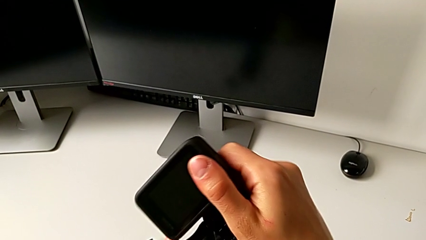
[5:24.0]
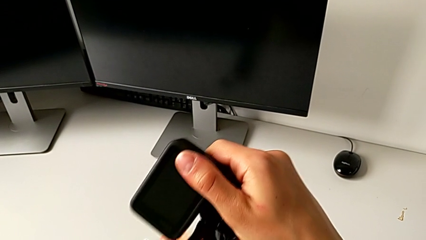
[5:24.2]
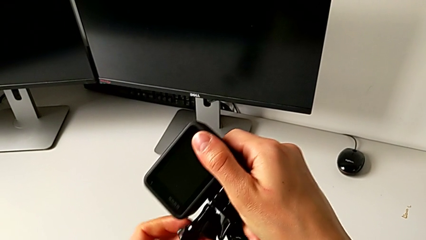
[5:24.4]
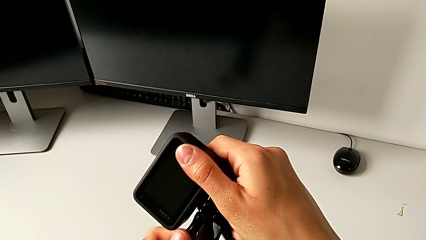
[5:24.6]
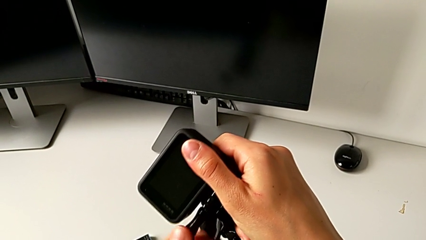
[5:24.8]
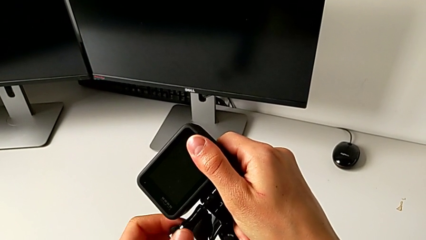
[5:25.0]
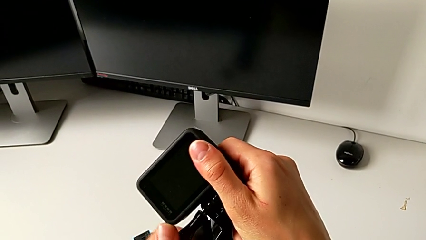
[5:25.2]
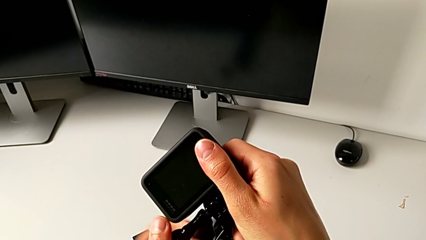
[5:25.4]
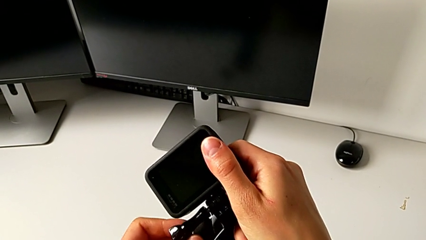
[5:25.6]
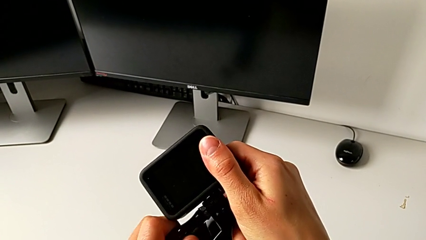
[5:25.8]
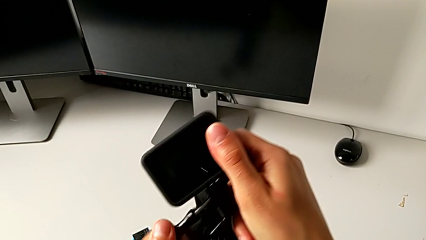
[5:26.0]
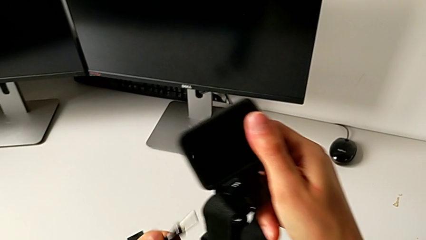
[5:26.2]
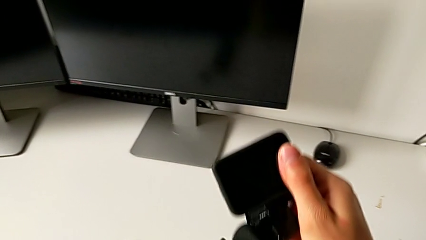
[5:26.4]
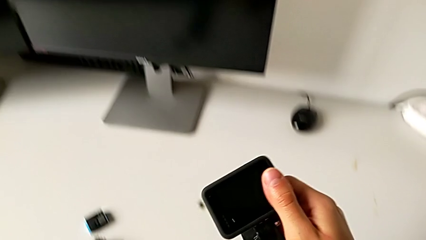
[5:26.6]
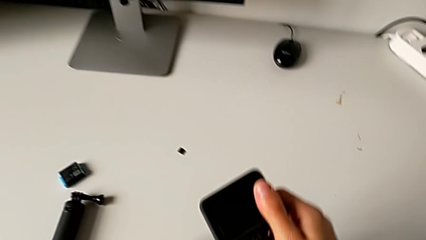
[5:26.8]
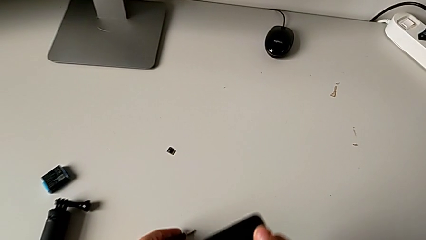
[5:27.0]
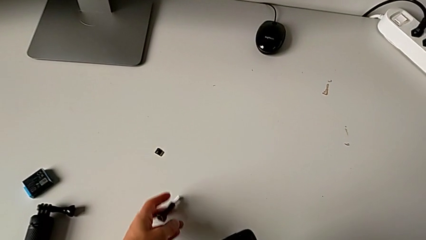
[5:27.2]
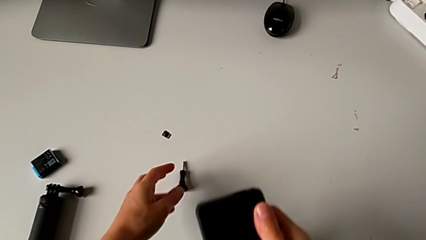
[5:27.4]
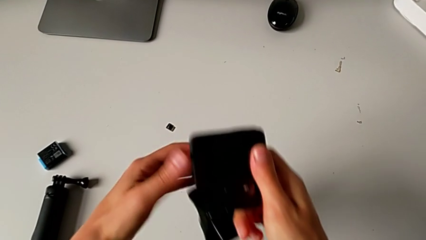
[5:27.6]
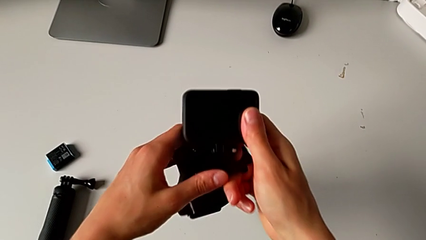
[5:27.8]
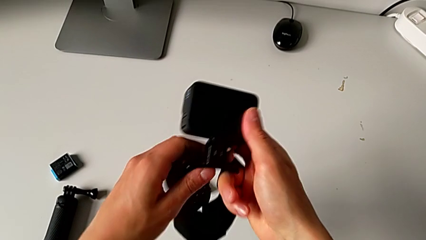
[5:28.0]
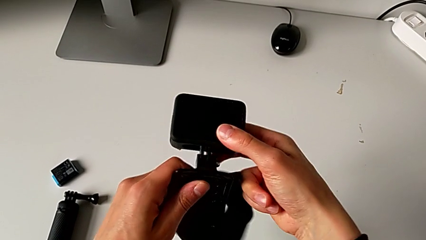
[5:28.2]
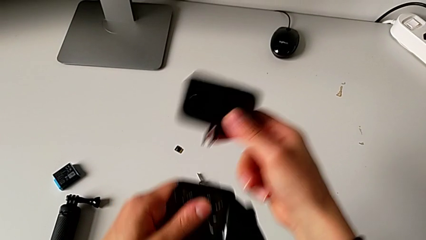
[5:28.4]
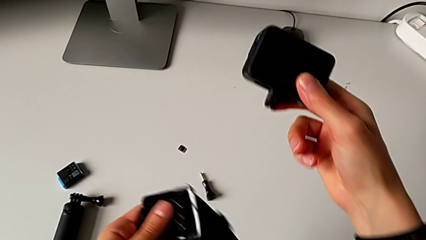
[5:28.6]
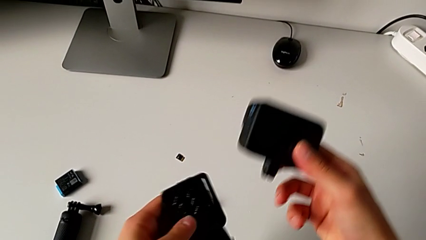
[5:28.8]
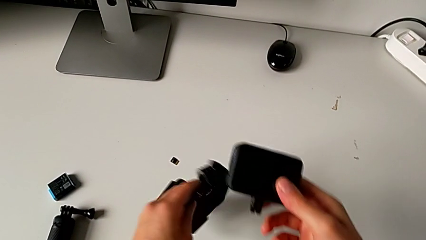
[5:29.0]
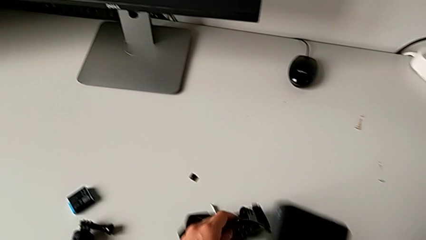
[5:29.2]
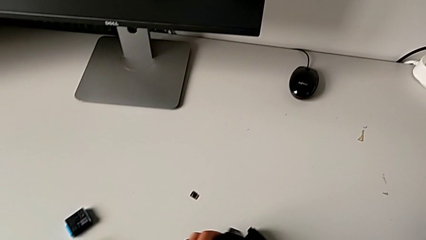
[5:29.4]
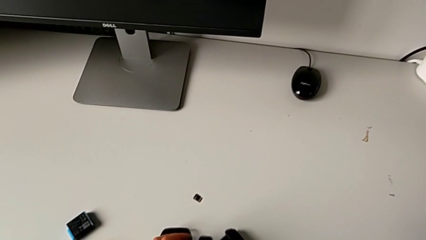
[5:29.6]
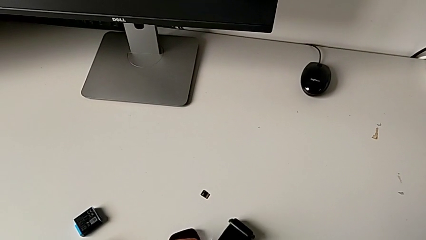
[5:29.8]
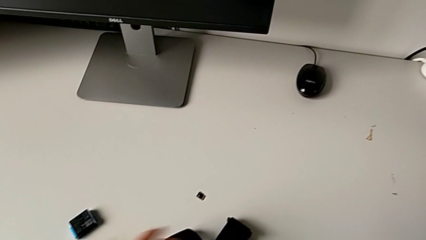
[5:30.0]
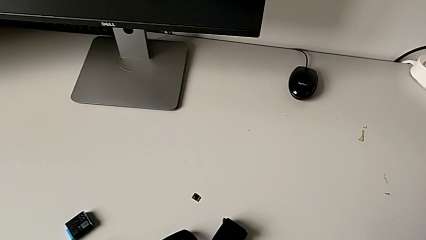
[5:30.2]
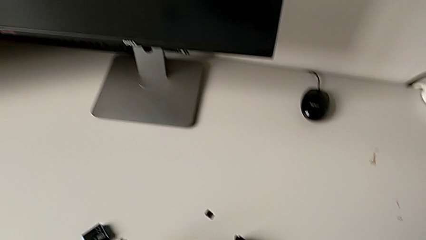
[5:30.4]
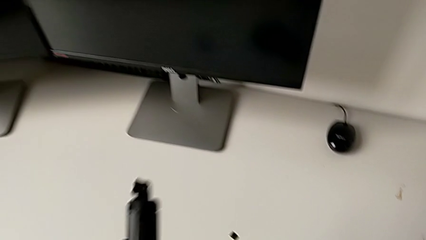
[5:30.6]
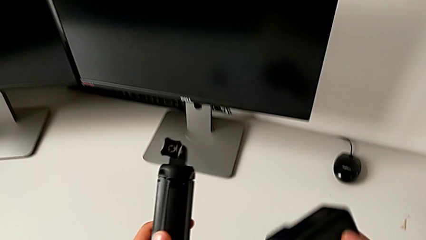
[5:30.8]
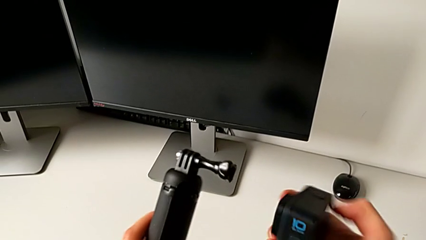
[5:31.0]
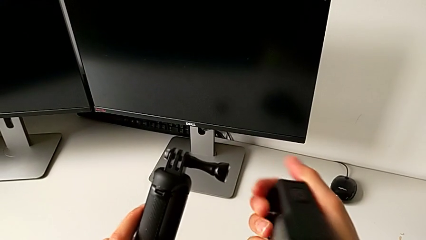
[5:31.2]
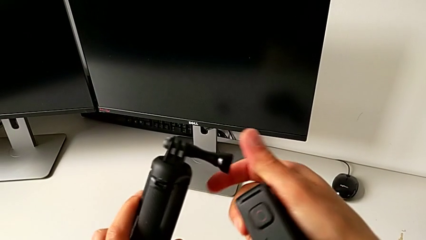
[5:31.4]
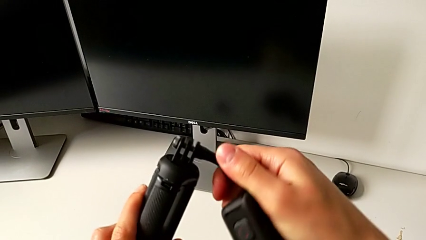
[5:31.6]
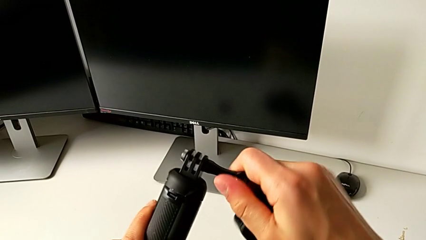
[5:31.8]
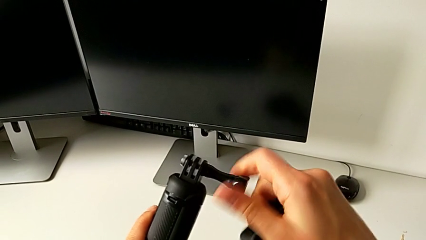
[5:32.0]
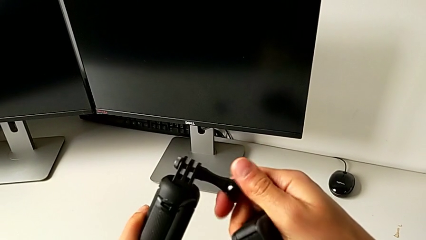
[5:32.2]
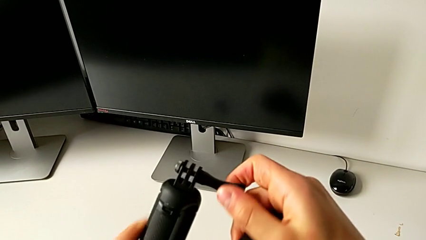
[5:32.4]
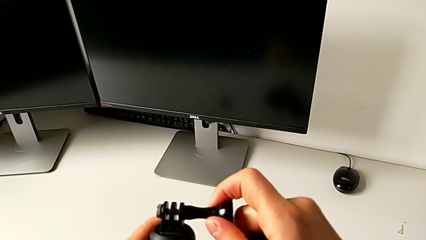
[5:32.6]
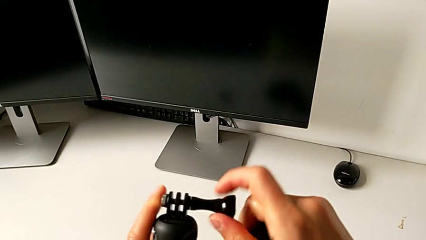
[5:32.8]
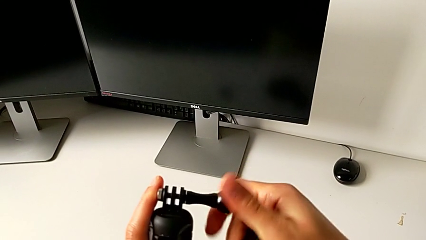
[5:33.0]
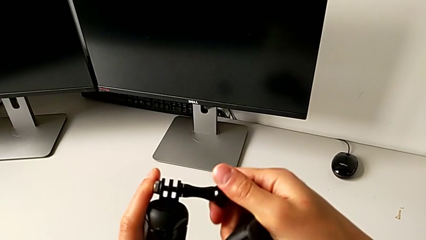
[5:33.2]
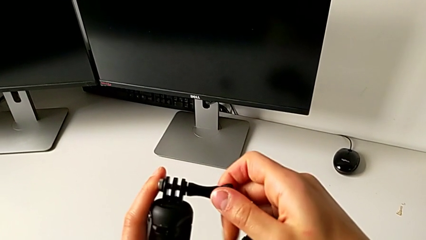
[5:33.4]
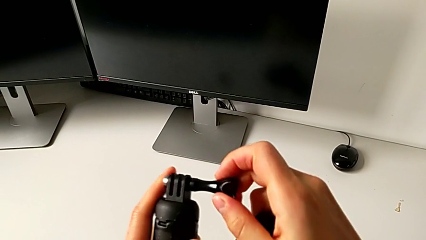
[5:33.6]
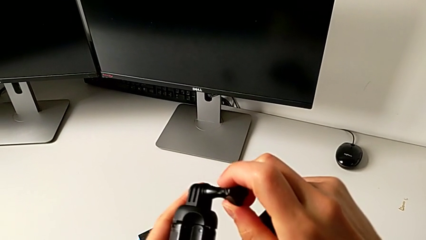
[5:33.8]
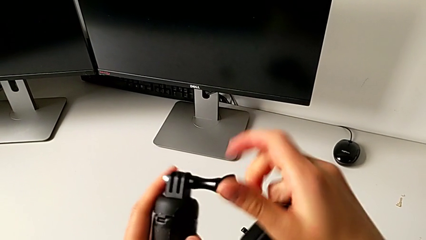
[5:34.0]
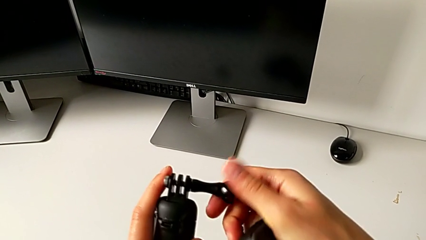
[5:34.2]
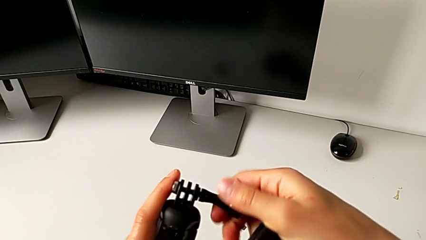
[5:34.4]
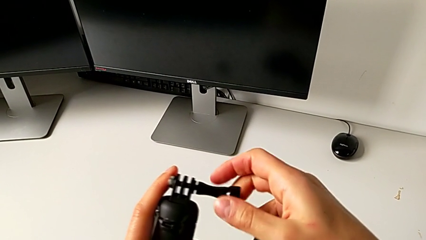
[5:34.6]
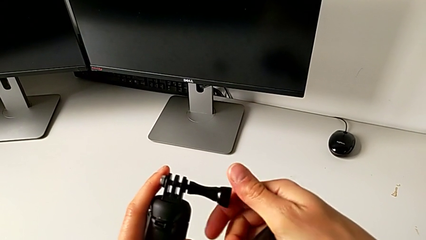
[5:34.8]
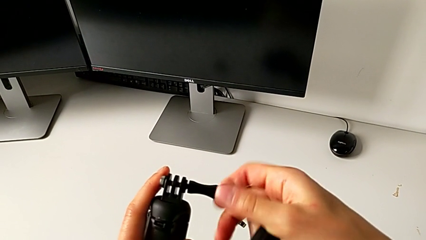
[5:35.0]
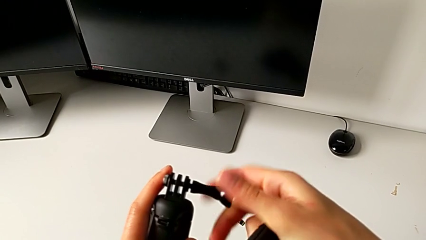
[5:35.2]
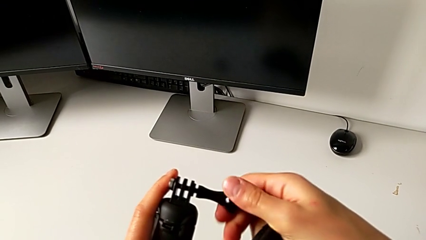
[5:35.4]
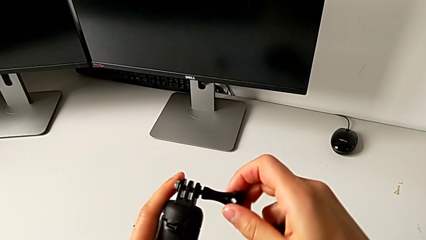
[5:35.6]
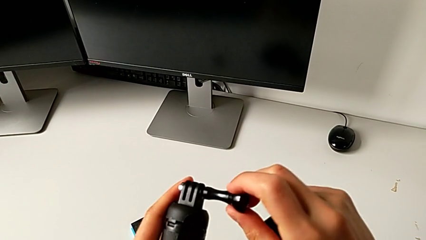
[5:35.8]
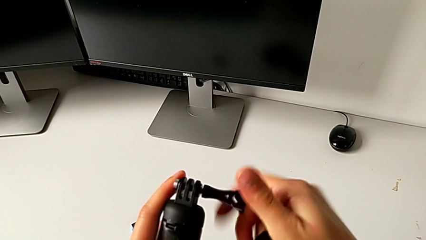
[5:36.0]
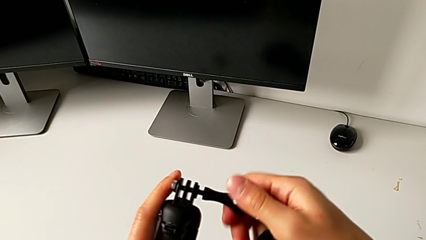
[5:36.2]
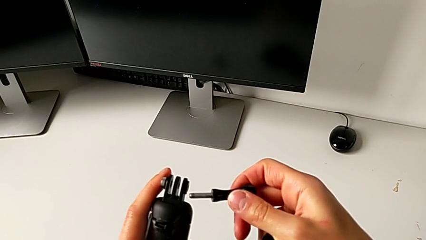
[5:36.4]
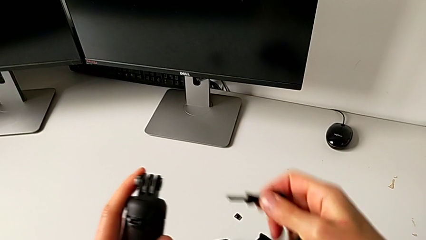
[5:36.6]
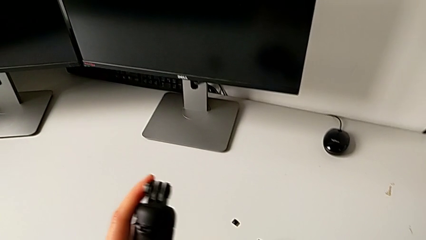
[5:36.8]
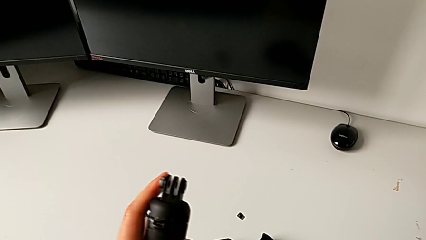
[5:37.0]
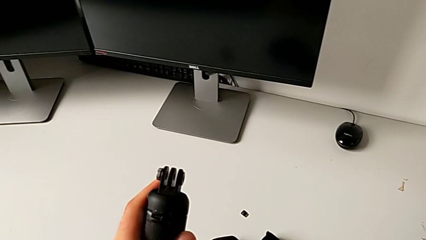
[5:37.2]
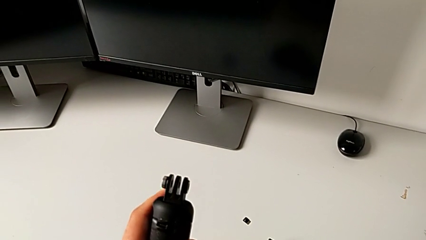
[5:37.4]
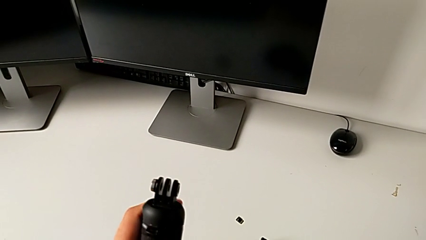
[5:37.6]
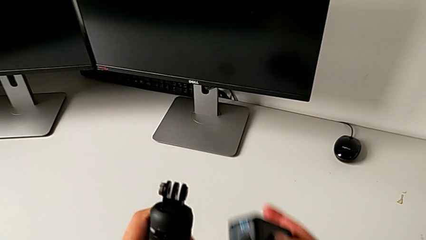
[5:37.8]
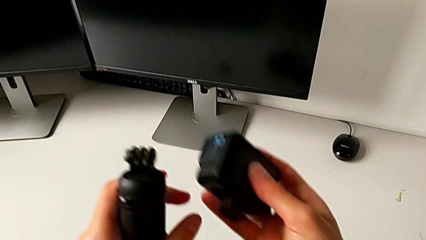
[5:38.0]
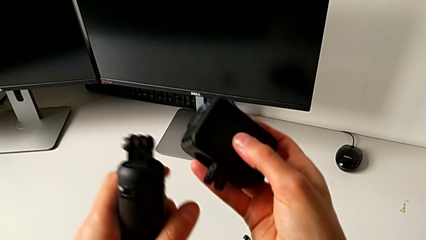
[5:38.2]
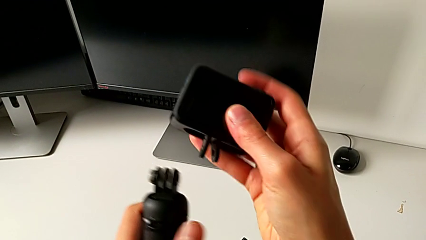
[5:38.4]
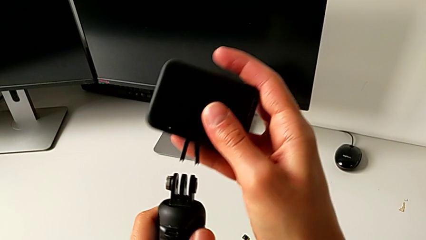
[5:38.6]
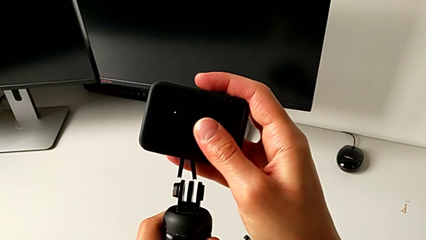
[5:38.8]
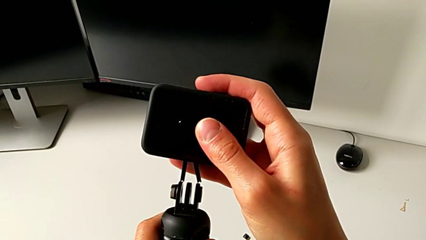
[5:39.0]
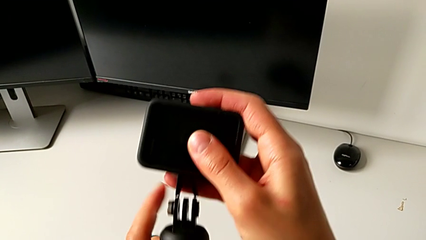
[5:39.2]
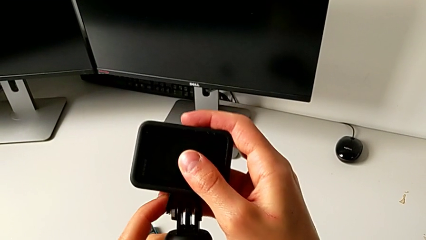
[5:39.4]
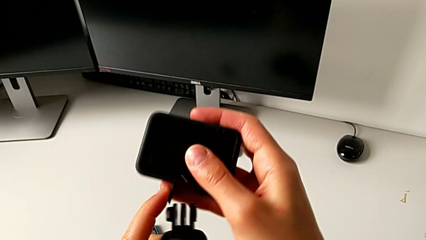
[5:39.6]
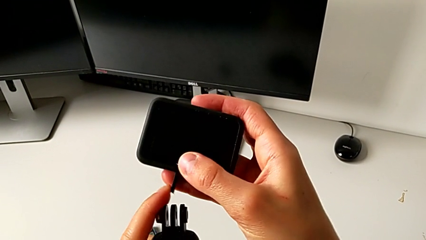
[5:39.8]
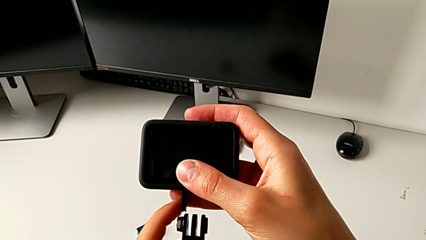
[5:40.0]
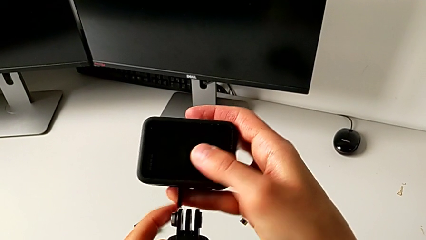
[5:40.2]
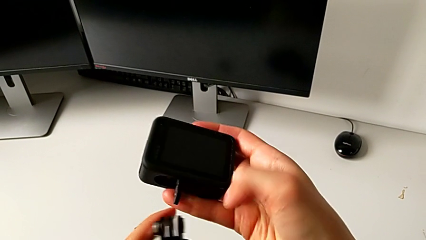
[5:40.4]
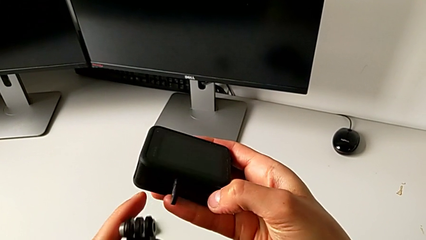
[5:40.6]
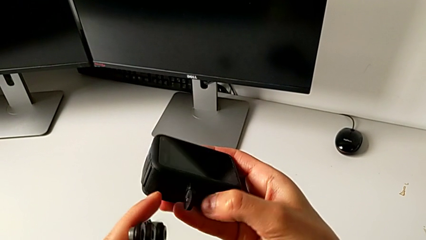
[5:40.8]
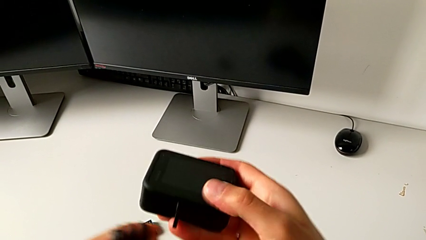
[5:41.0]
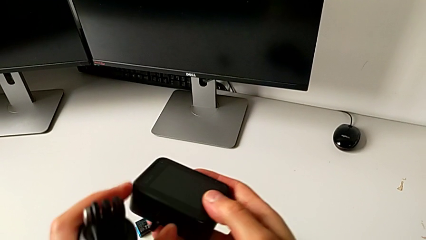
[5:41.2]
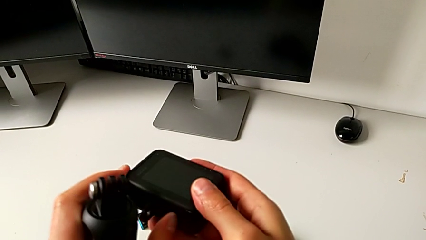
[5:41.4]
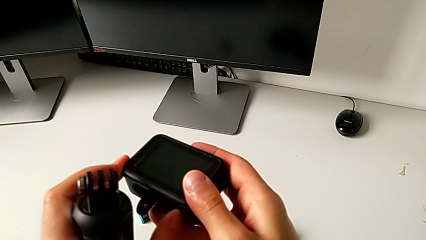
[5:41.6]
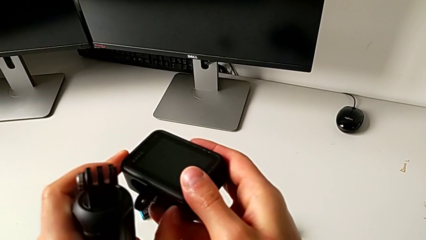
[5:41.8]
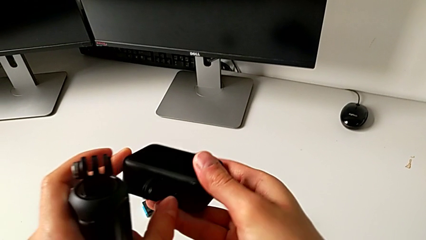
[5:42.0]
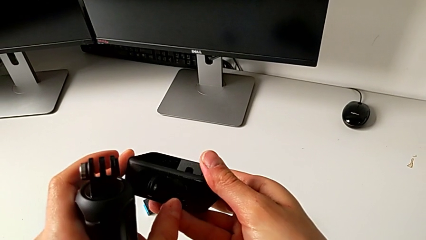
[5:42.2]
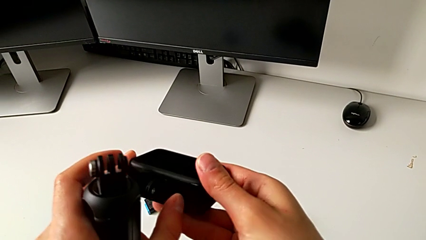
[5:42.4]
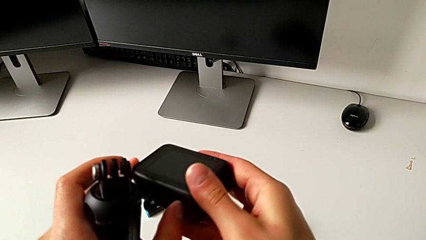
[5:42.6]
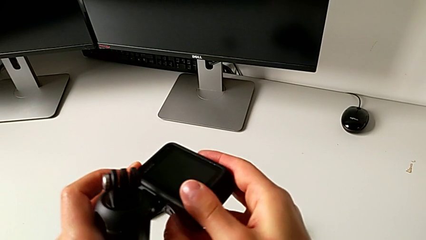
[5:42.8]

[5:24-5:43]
The camera wearer is adjusting the length of the strap on the handle. They withdraw the mounting peg, withdraw the strap, grab the handheld grip, withdraw the mounting peg, grab the GoPro and pull the mounting peg.
